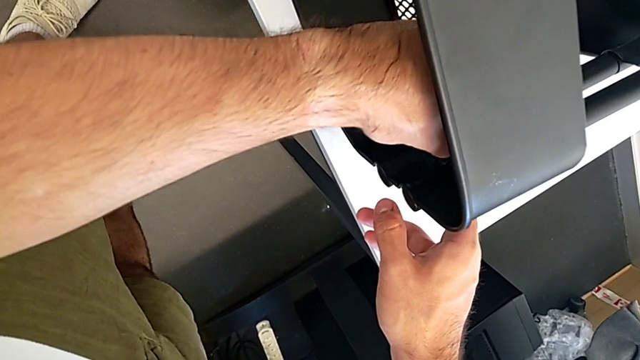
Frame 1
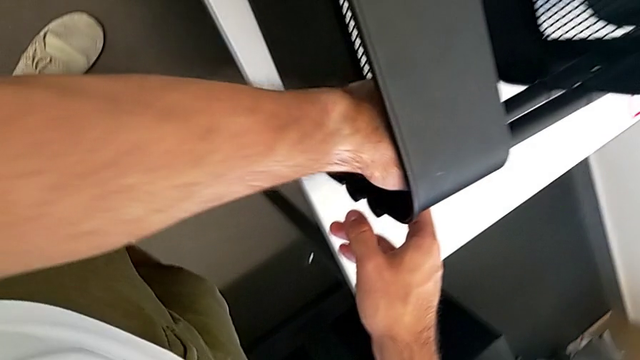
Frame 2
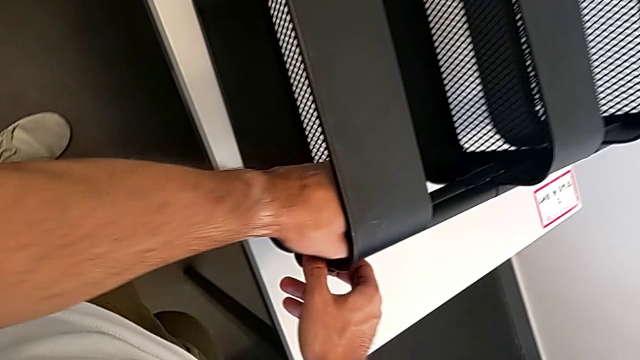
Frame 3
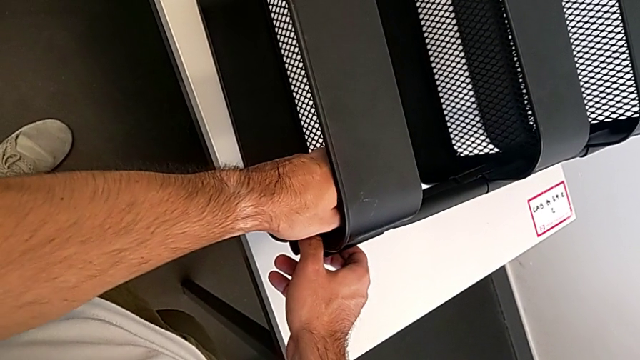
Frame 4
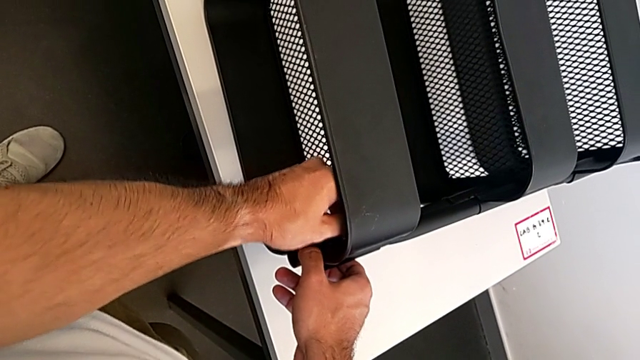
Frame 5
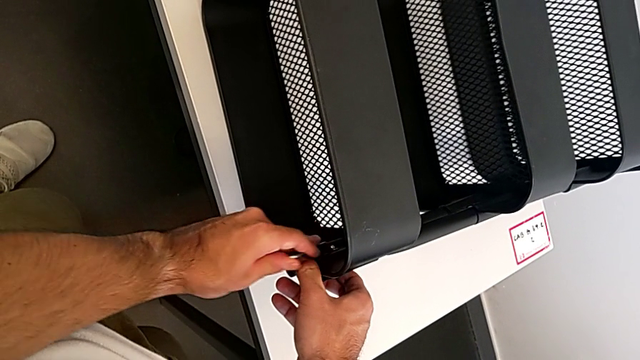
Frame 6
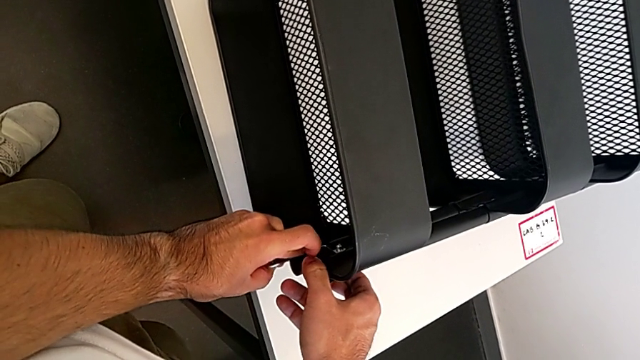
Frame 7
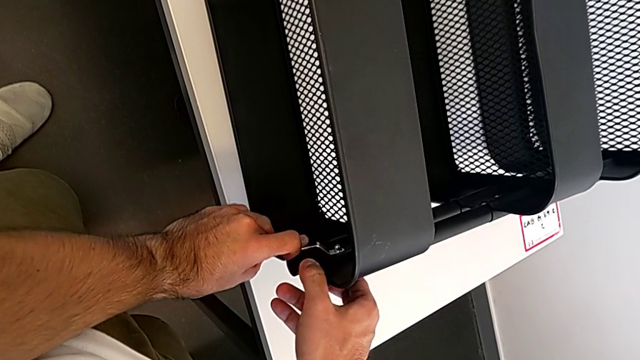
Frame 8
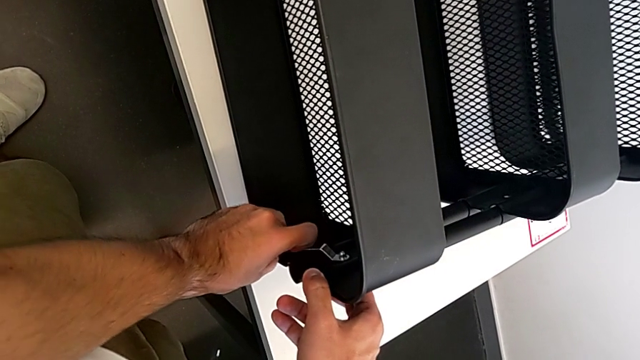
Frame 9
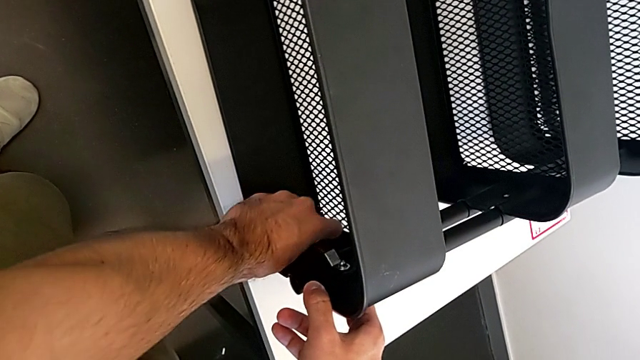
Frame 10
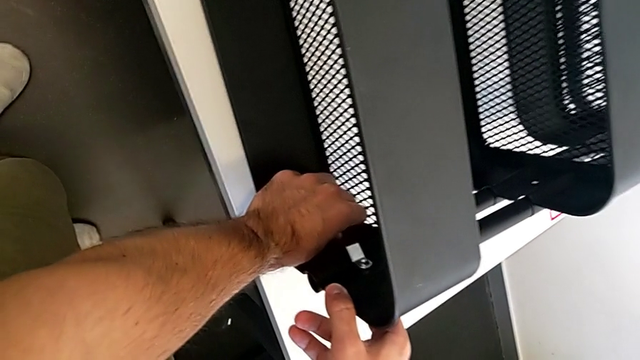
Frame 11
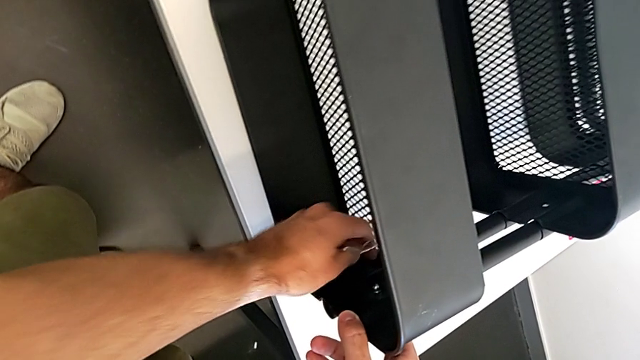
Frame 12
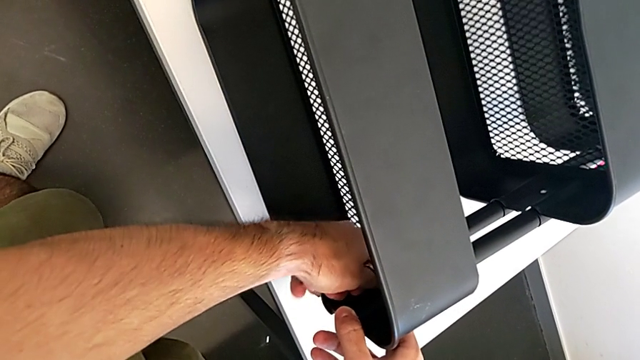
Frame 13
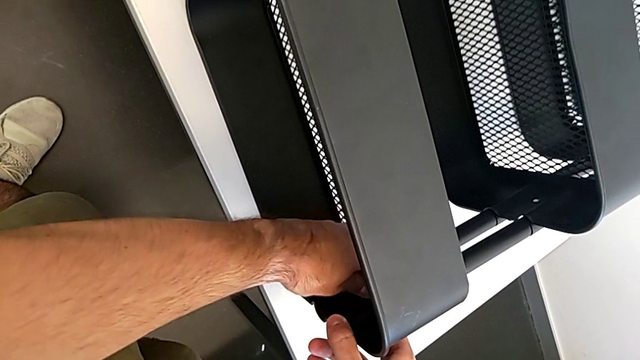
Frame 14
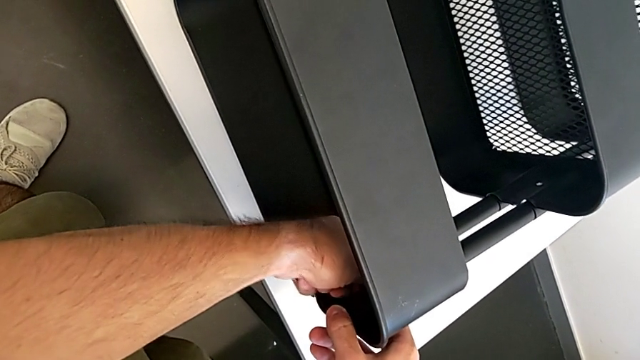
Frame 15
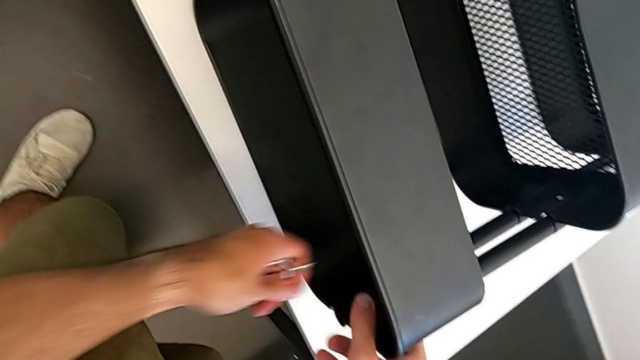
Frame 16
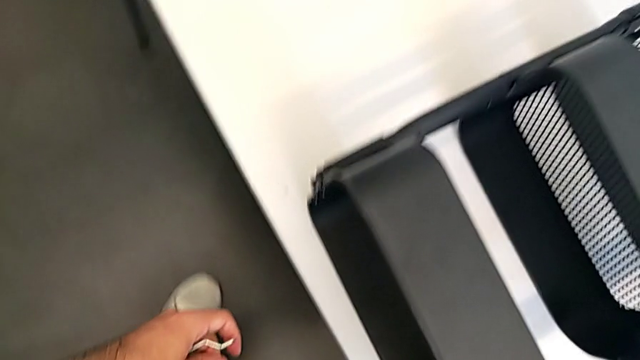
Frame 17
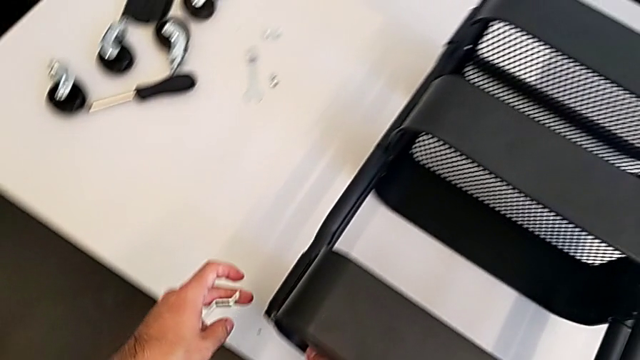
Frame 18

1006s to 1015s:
The camera wearer is screwing the top grid tray. They keep screwing the right hexagon cap nut.

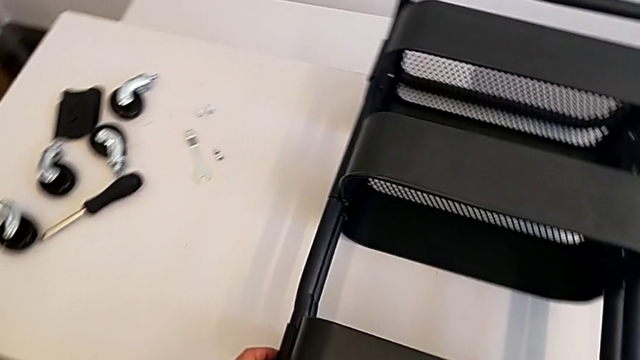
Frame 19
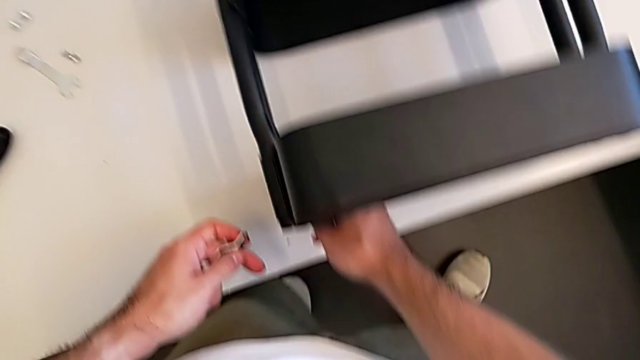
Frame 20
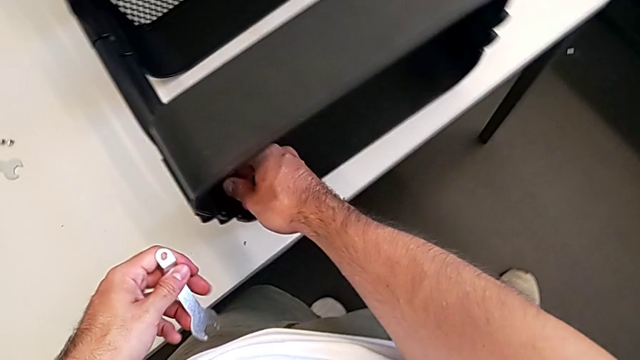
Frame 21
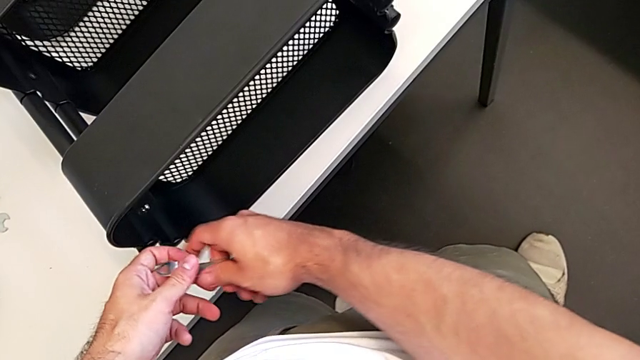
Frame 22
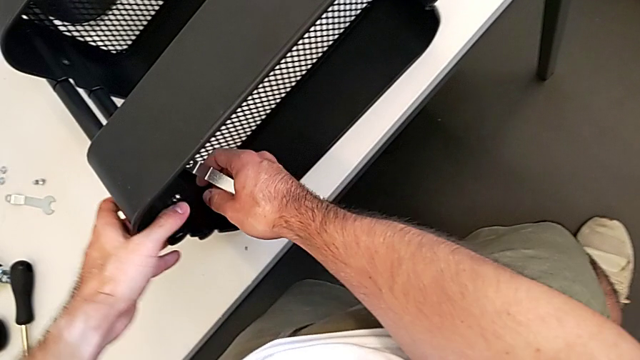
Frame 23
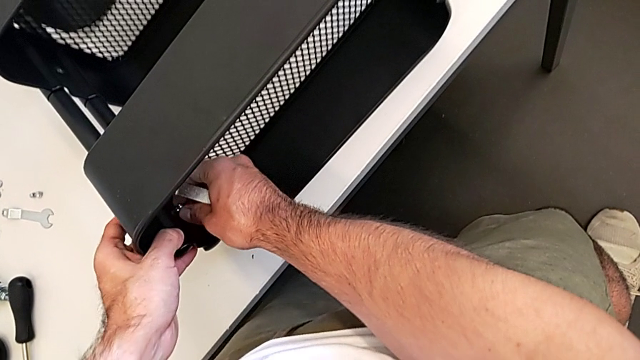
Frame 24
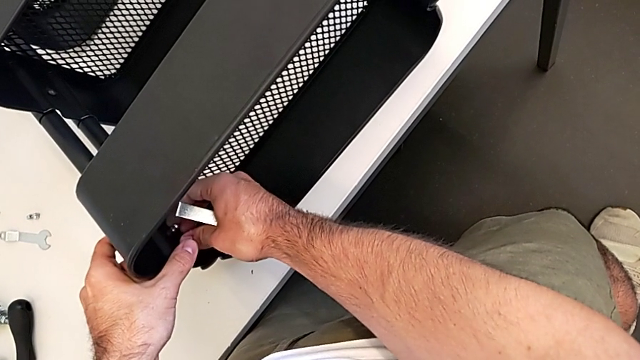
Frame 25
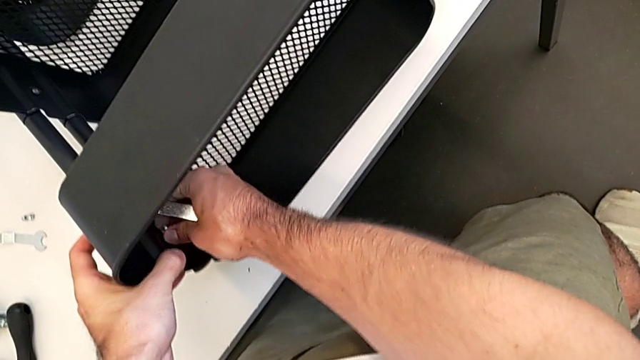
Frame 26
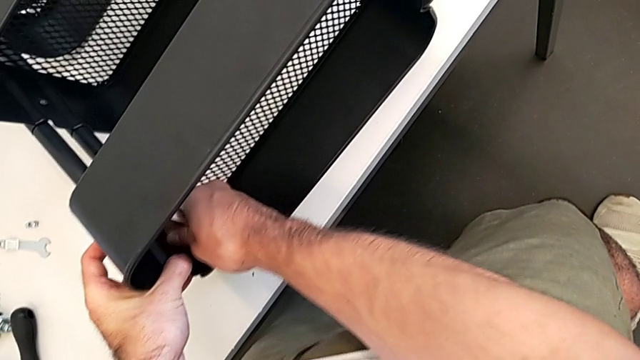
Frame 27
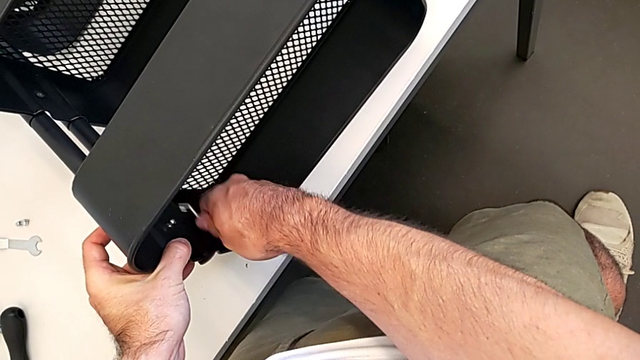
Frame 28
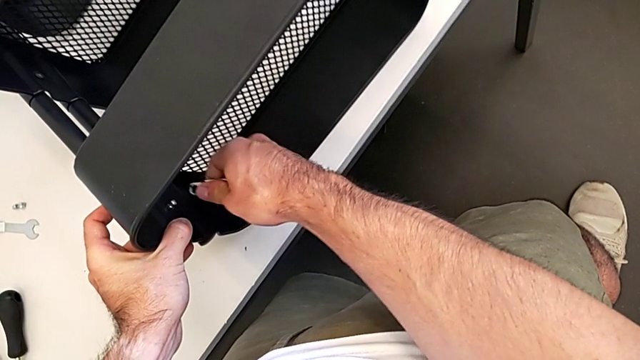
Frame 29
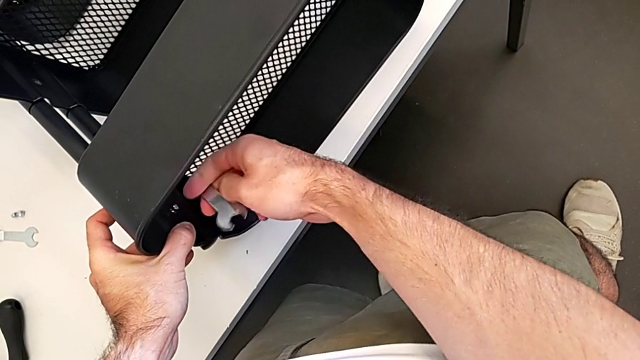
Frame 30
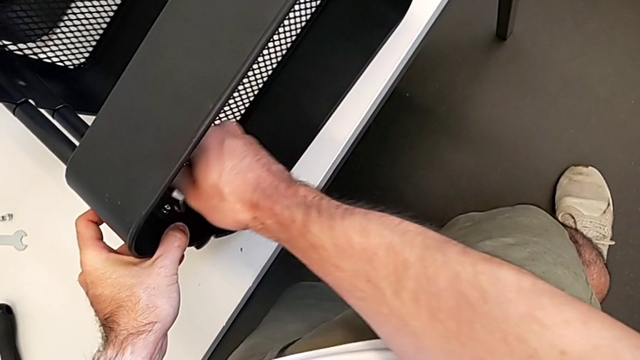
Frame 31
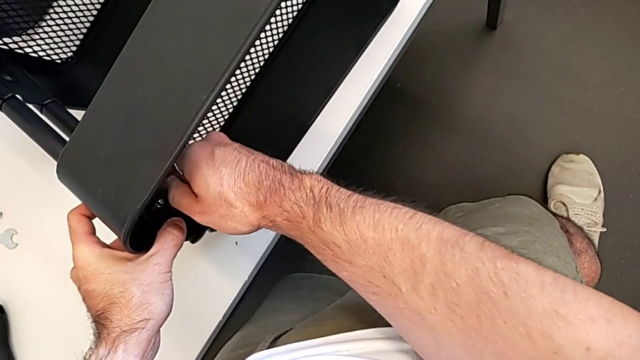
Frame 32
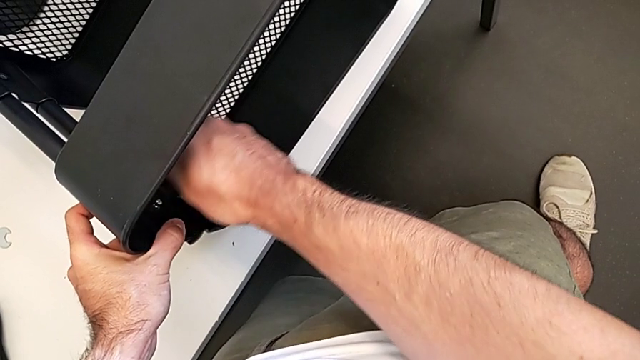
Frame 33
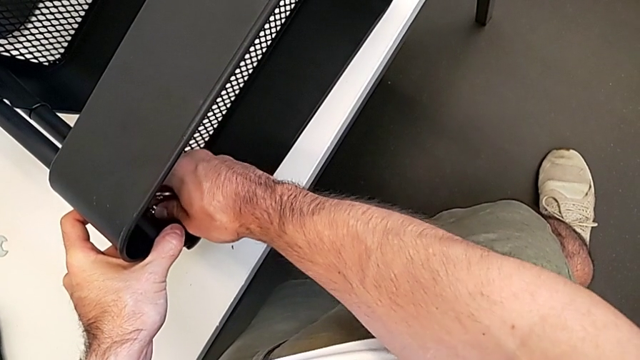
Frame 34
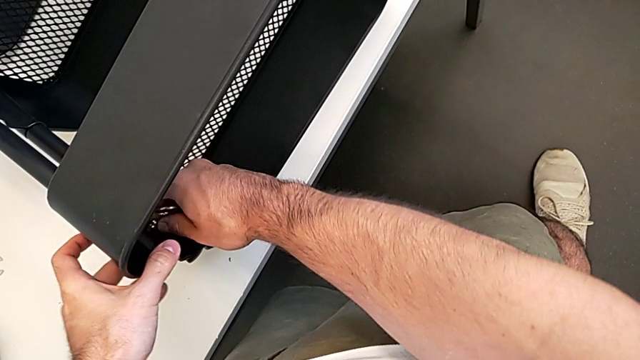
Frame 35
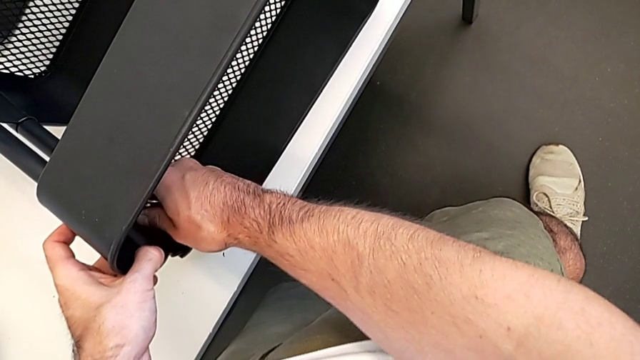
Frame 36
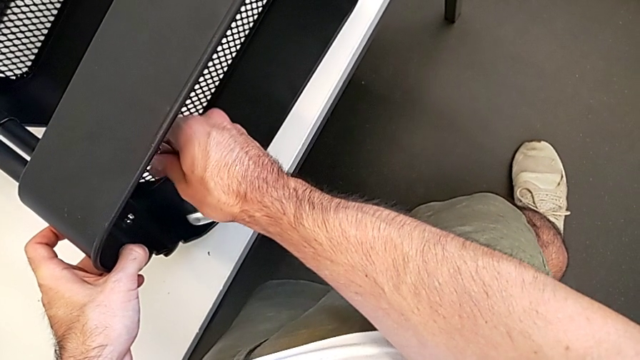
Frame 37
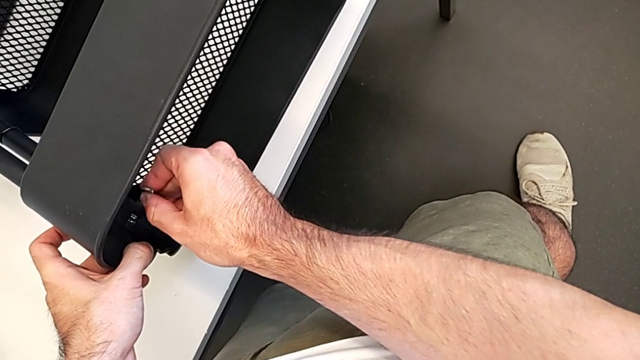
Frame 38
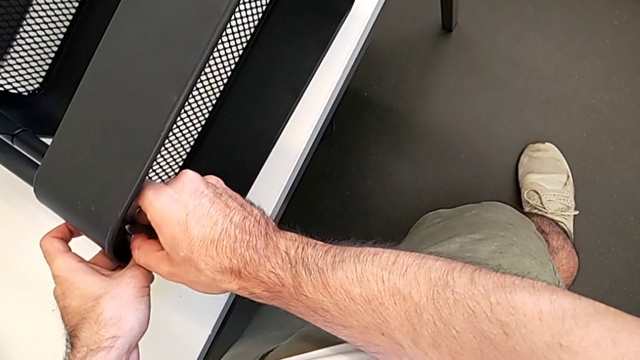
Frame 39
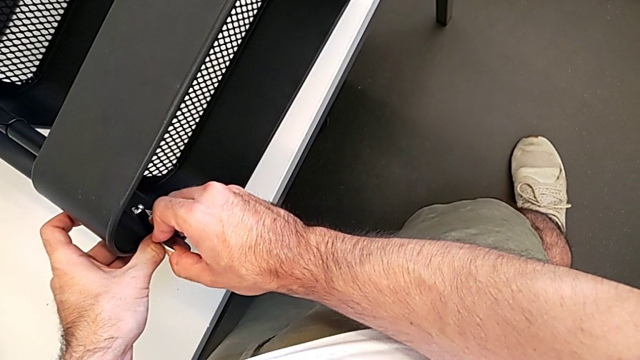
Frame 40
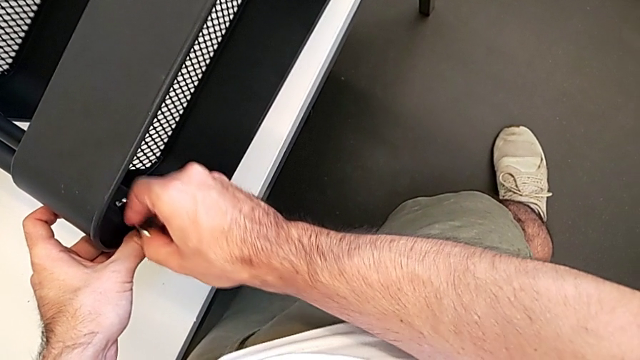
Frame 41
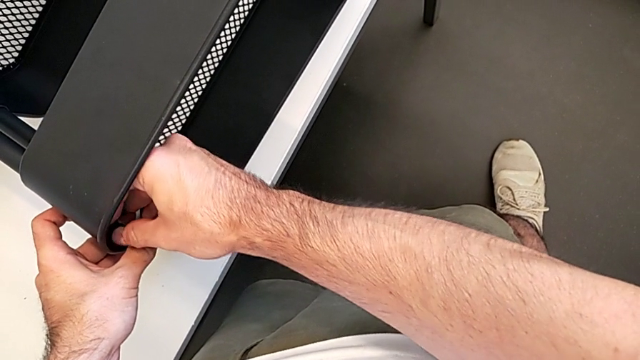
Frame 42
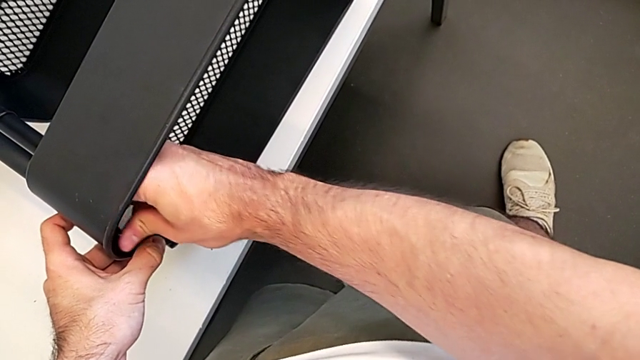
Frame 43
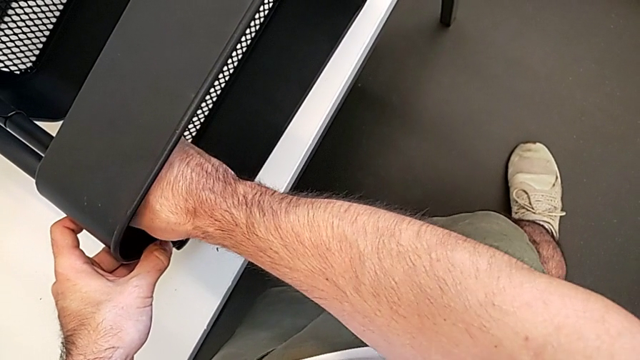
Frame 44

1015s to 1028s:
The camera wearer is screwing the top grid tray. They screw the left hexagon cap nut, insert the left spanner wrench and begin to screw the left hexagon cap nut.
